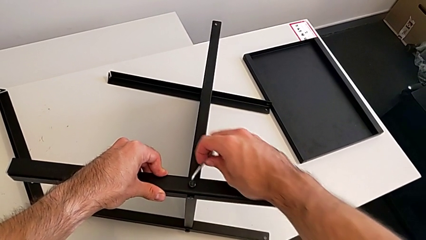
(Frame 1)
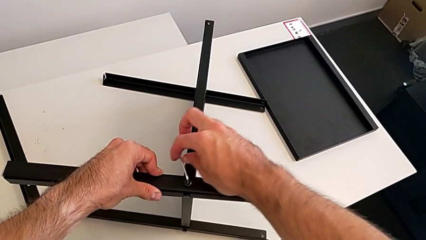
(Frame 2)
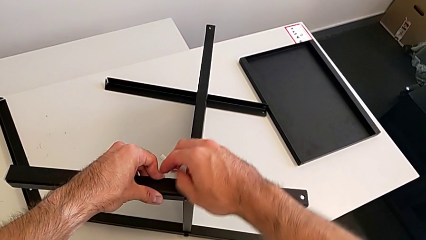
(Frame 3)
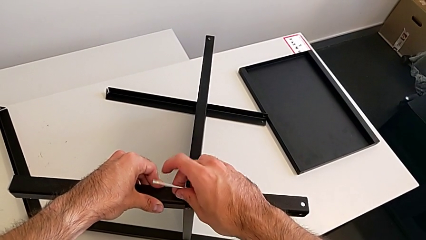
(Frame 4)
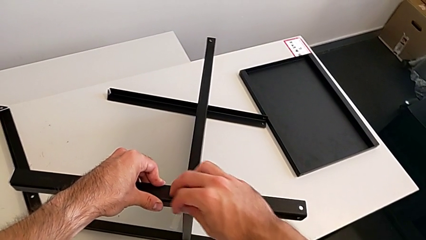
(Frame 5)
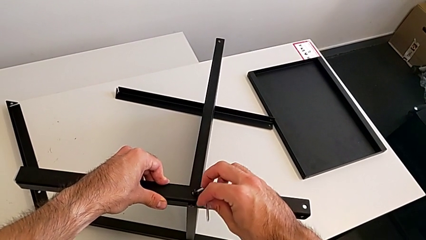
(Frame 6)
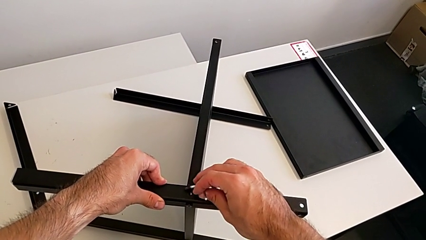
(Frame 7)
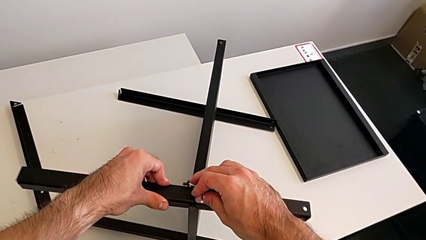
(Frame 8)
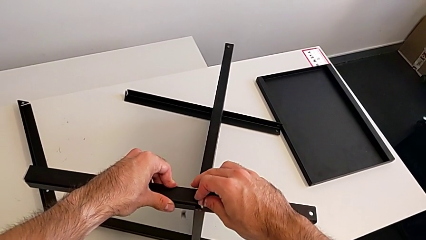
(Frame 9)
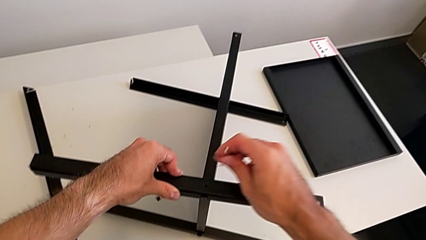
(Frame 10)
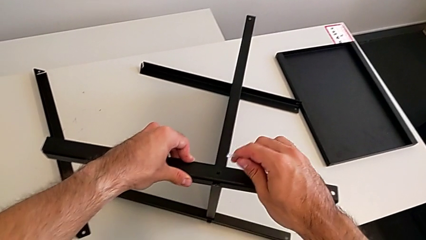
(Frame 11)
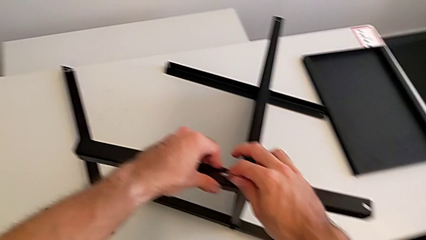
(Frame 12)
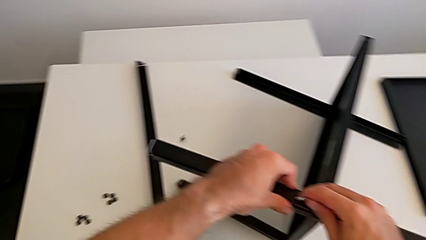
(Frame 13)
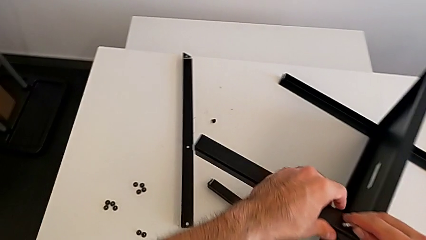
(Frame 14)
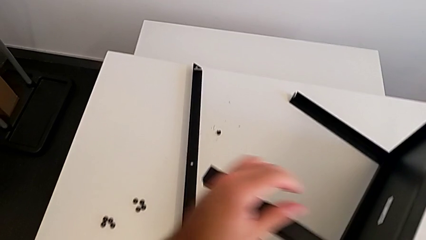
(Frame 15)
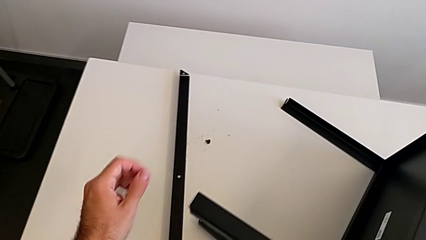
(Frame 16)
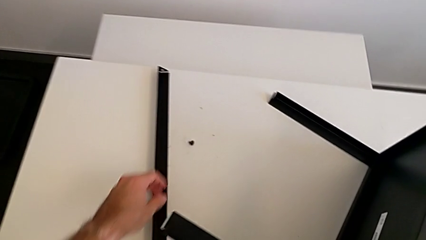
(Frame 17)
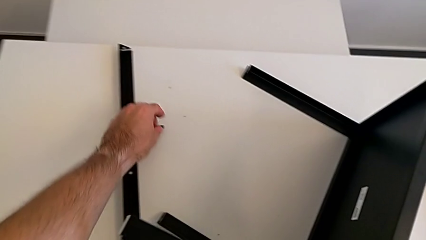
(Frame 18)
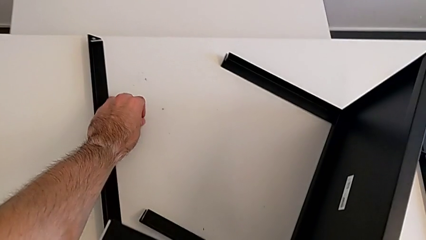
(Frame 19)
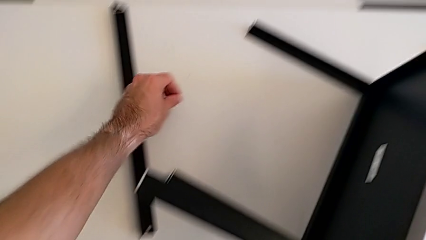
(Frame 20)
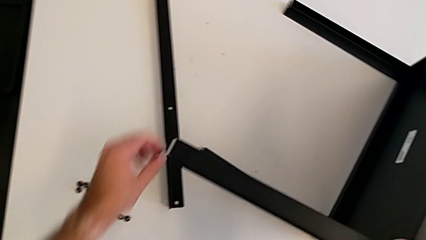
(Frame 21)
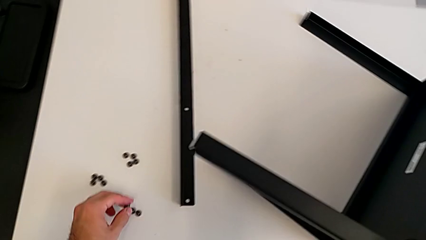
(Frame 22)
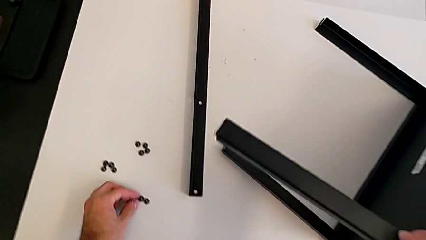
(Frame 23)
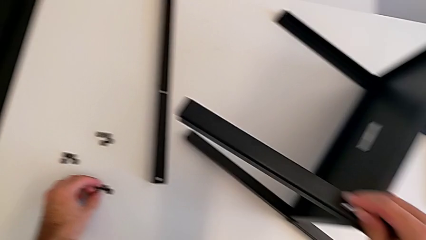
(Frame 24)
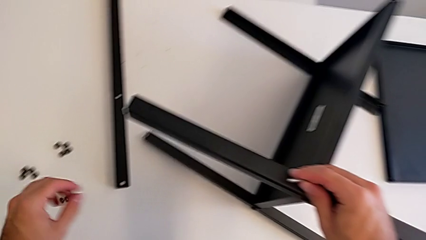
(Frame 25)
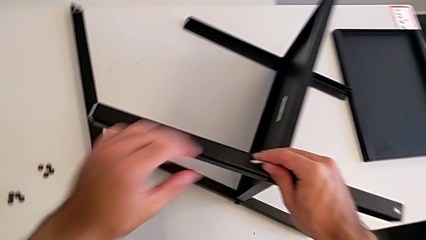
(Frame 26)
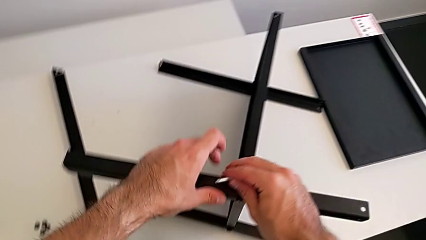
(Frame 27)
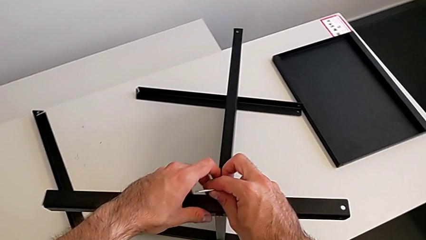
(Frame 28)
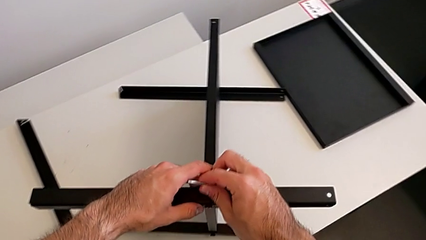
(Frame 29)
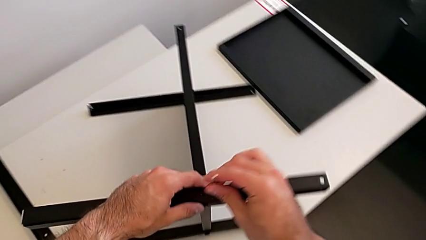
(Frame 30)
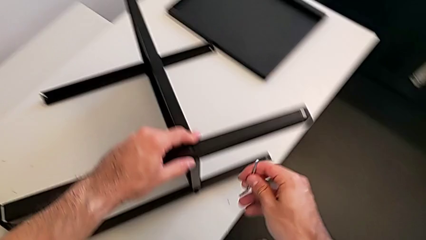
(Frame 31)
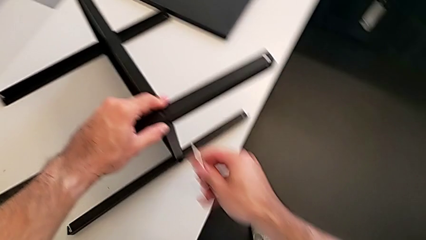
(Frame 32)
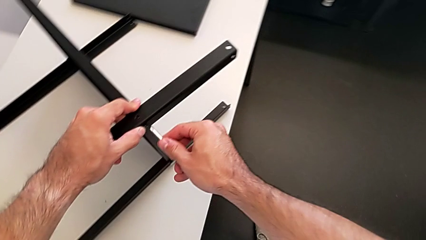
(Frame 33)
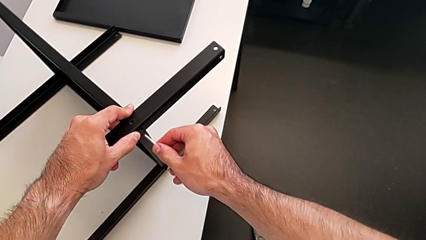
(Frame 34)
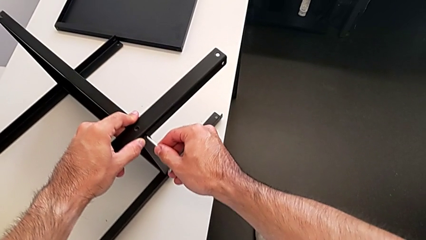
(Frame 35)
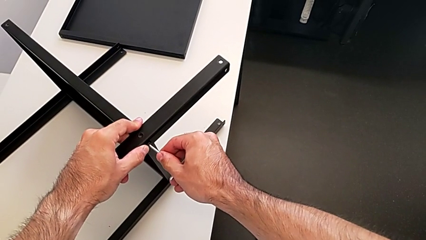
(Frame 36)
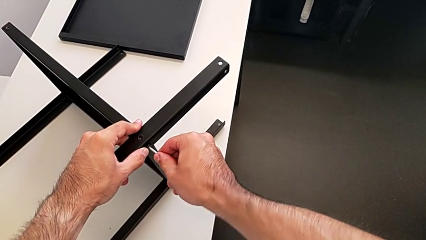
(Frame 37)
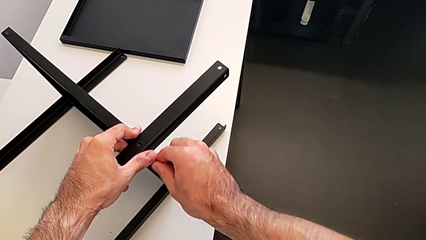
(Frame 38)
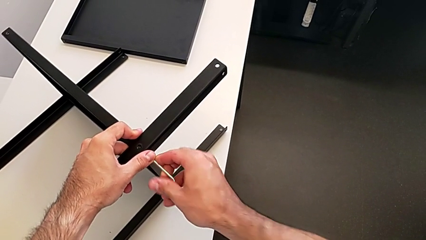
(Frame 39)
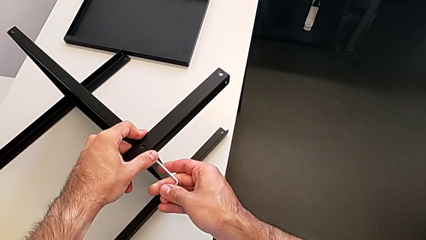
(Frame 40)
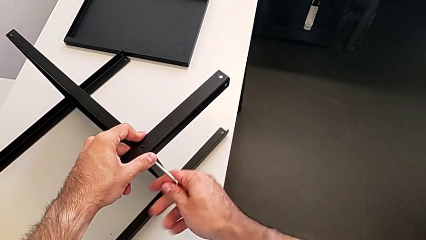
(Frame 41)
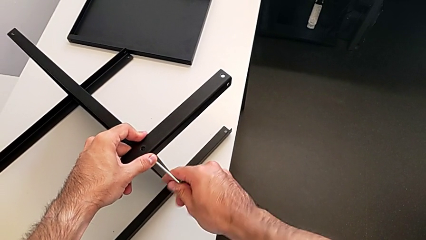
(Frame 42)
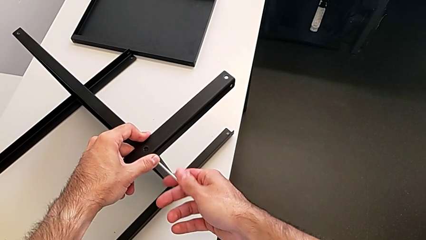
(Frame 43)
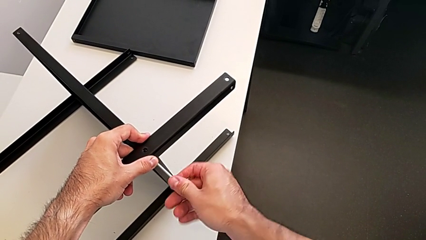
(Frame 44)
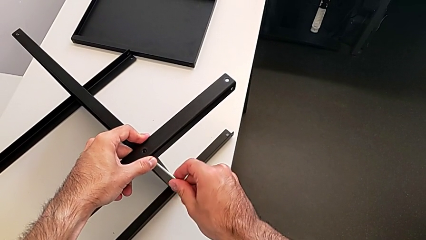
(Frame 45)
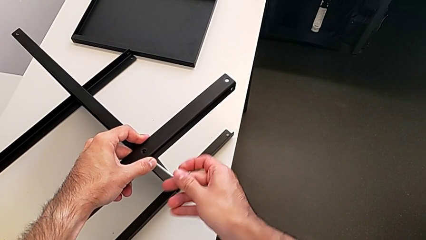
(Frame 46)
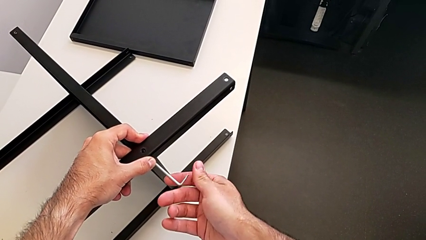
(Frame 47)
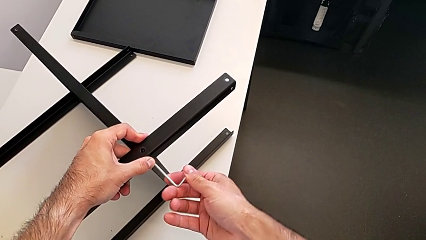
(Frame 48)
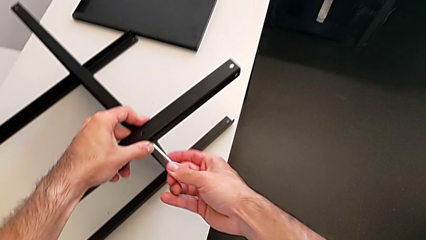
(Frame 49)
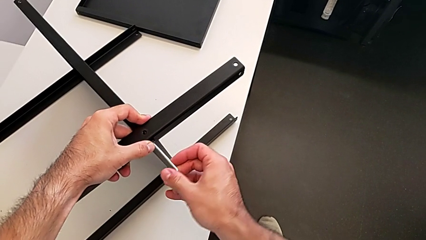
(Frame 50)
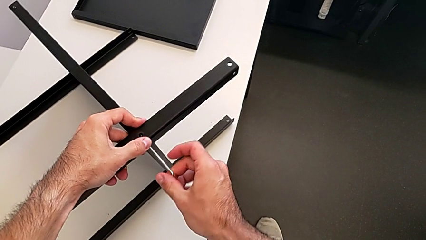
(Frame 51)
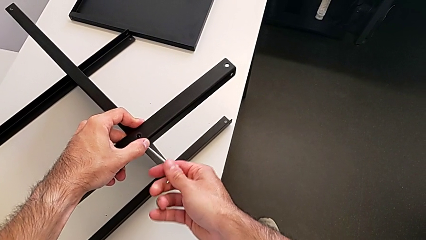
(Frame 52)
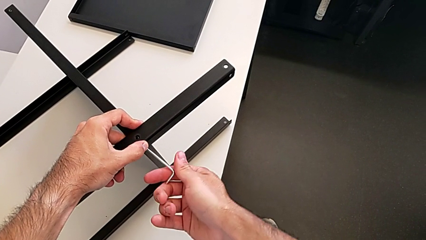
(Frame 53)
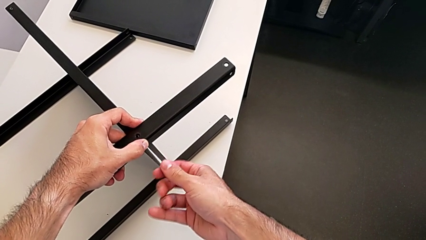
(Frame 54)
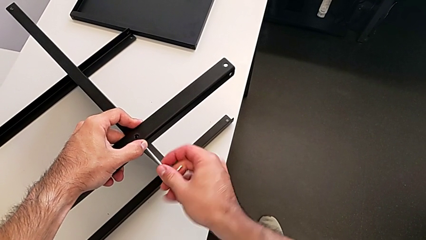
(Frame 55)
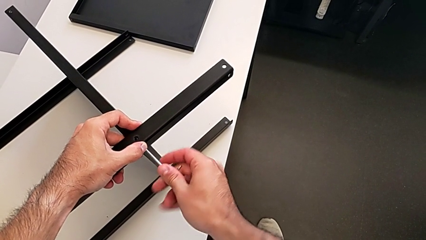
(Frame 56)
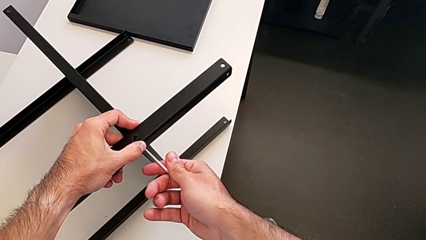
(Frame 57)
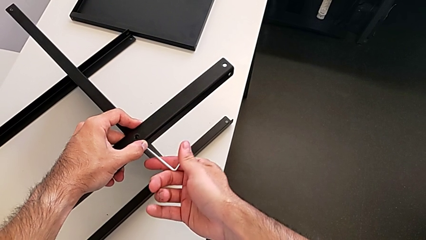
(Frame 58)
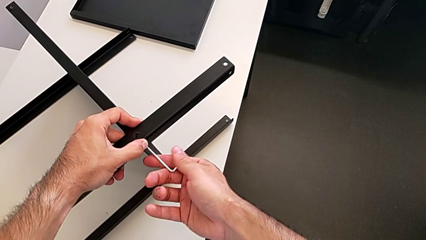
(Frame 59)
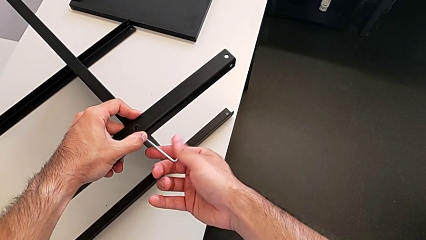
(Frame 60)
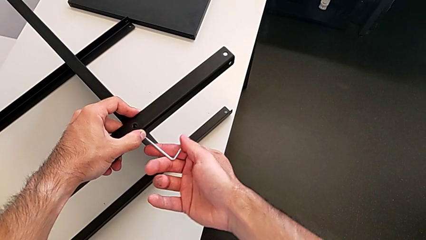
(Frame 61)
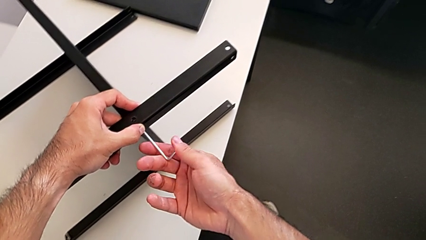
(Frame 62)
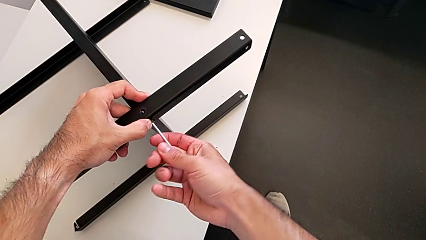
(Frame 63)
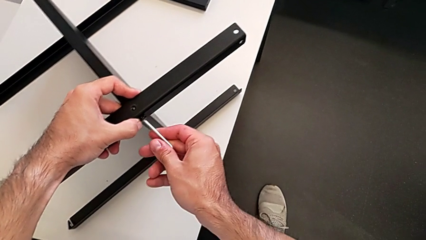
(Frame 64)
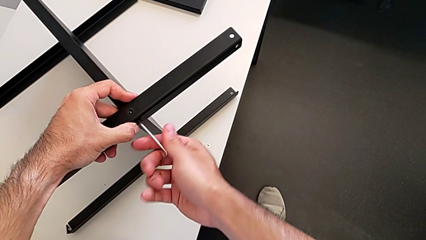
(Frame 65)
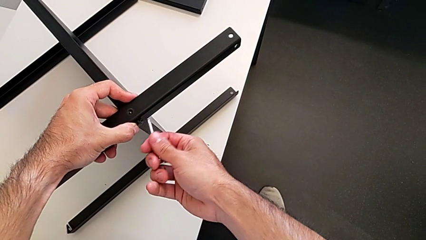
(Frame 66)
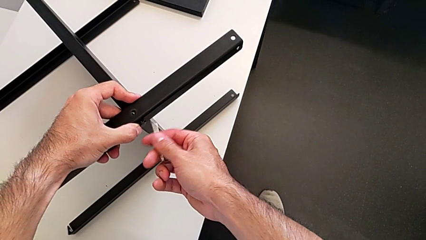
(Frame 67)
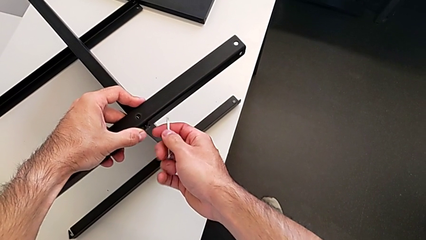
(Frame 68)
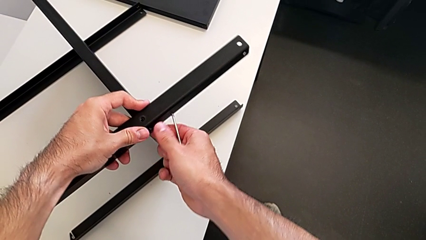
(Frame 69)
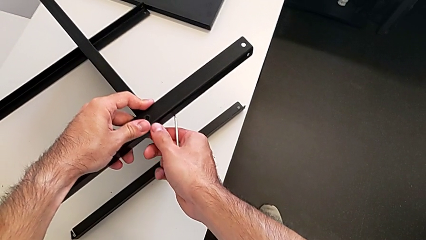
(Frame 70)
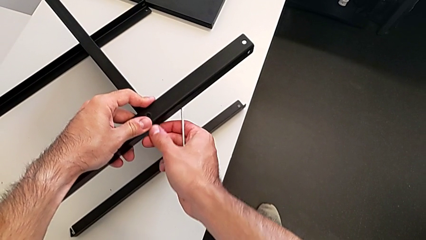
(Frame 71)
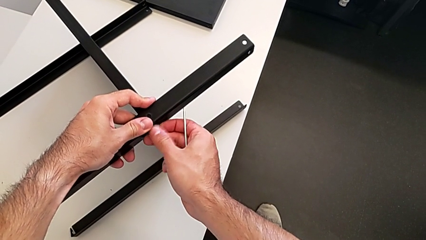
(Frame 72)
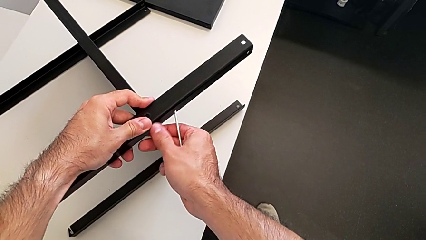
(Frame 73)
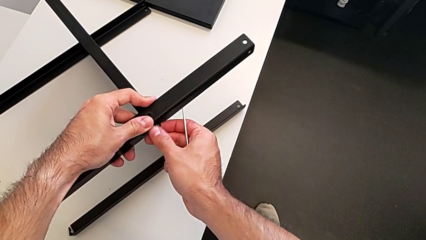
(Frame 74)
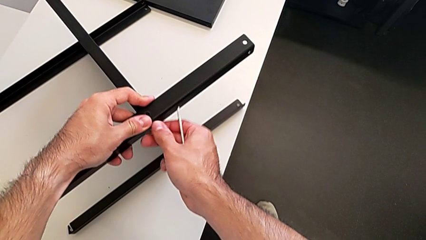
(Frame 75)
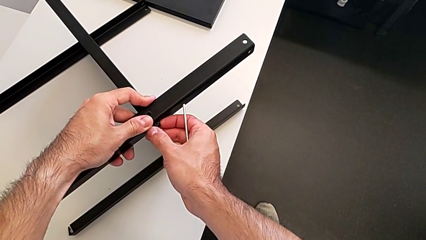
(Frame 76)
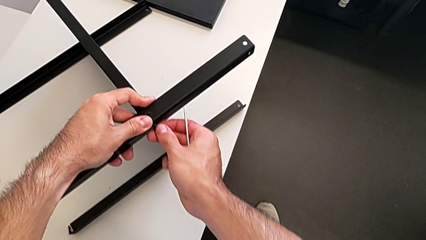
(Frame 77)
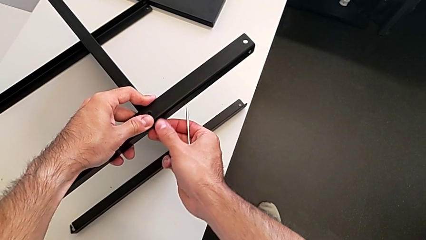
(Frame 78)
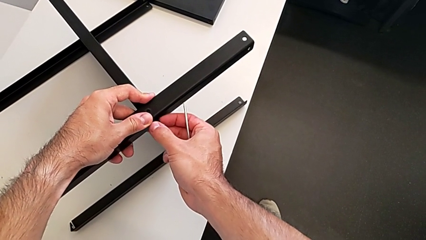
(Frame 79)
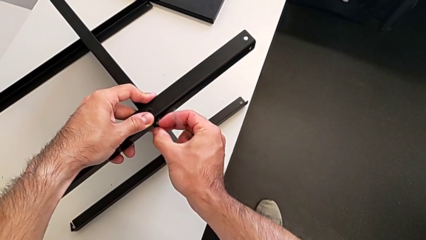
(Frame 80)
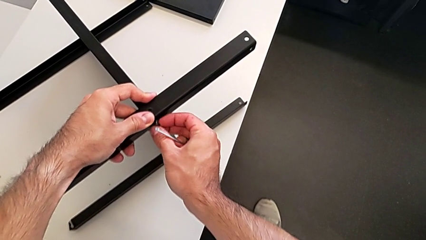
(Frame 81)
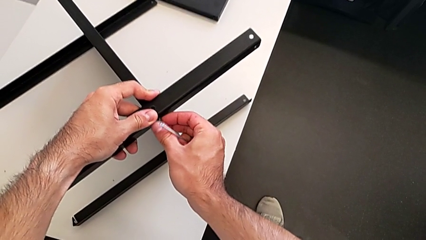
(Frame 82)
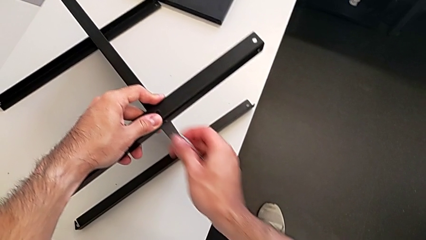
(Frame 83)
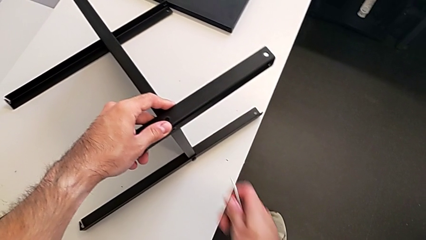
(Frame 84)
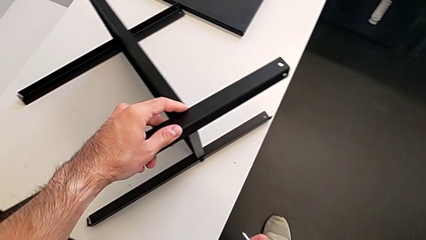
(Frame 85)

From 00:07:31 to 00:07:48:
The camera wearer is assembling the second leg with the Allen key. They withdraw the Allen wrench, wrongly drop the hex socket head, grab it, place it, insert the Allen wrench, unscrew the hex socket head, withdraw the Allen wrench, unscrew the hex socket head and withdraw it.
